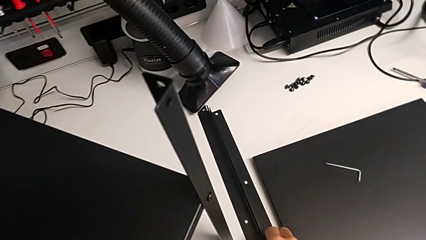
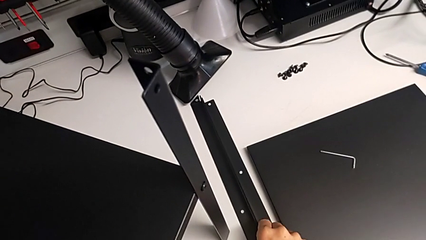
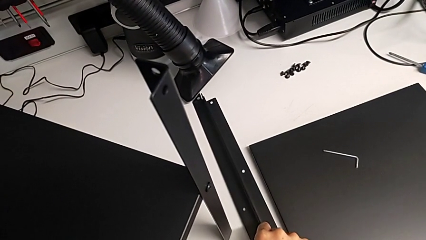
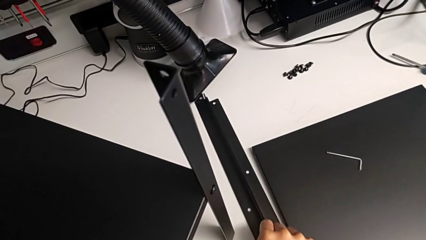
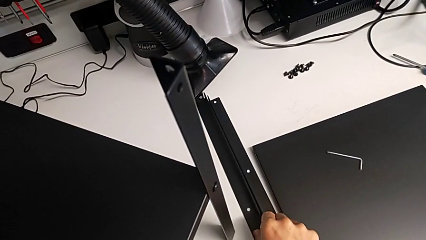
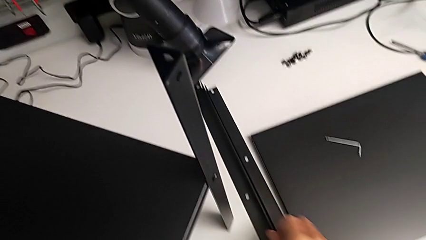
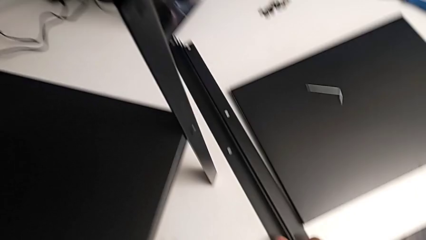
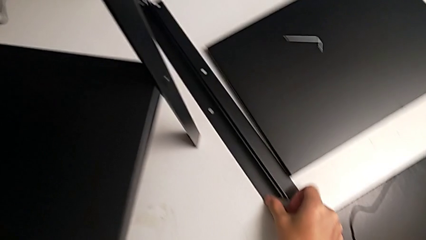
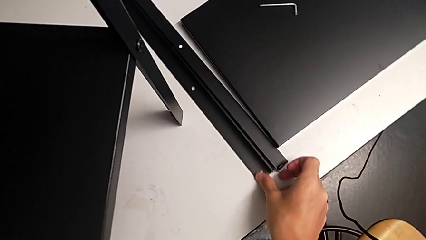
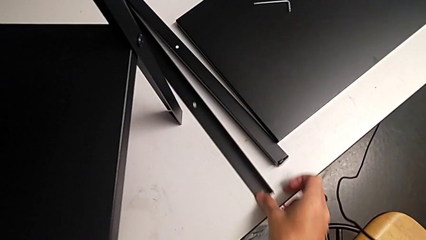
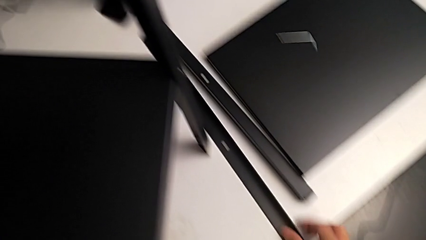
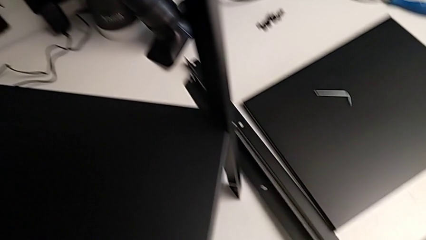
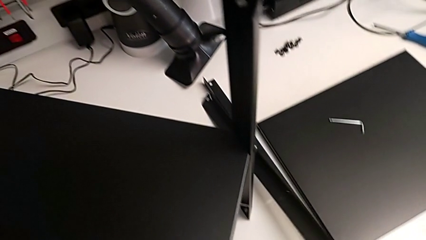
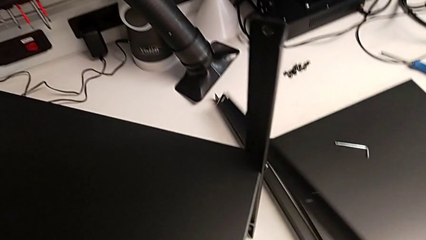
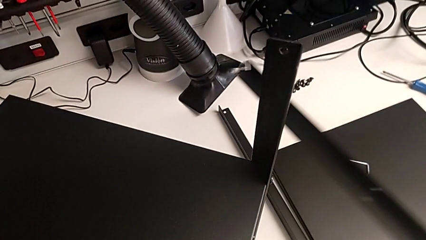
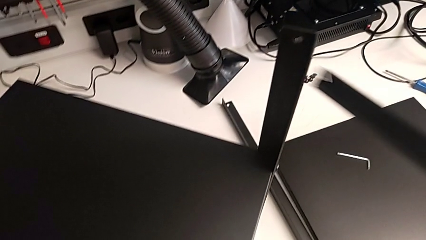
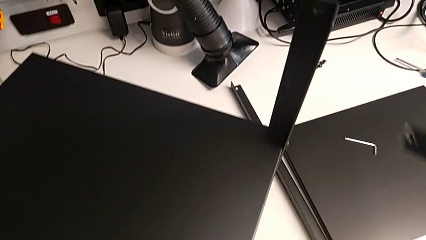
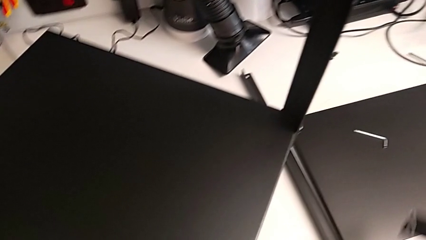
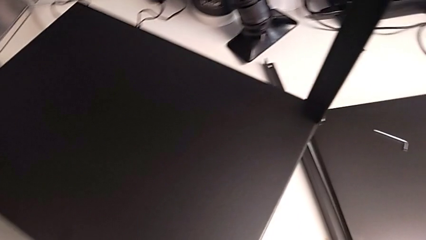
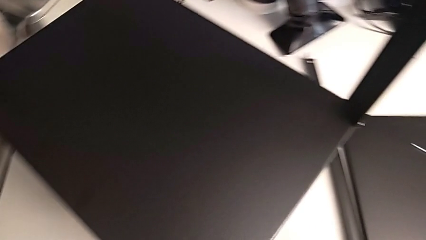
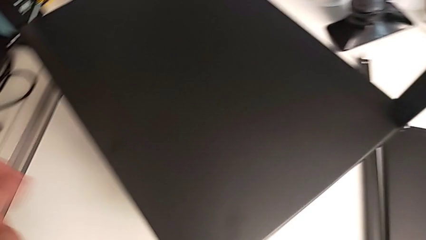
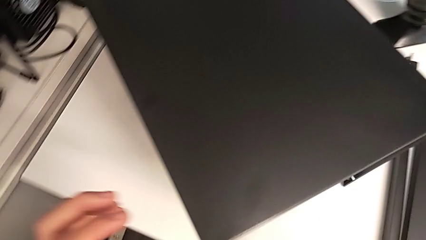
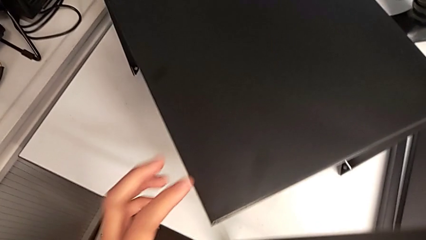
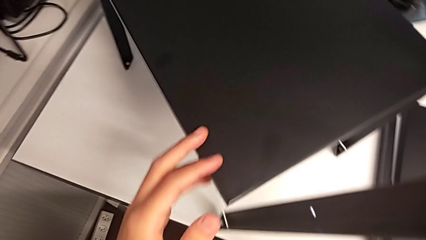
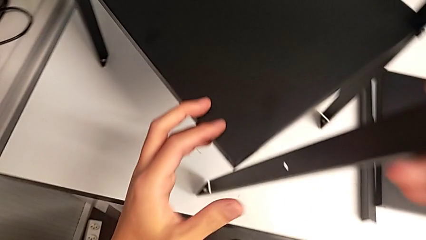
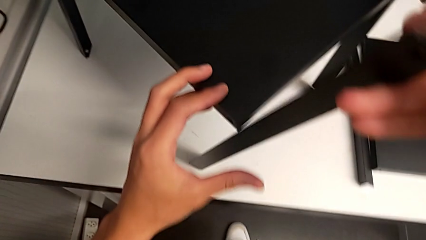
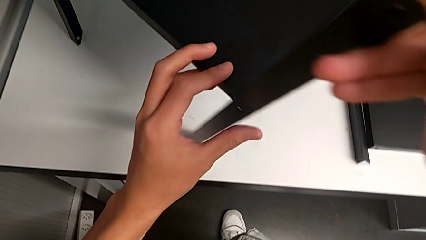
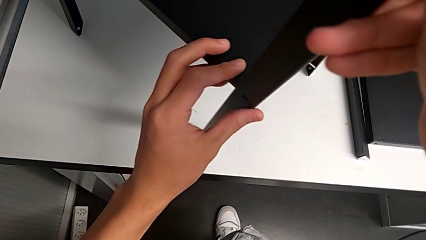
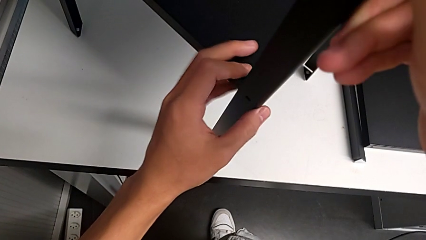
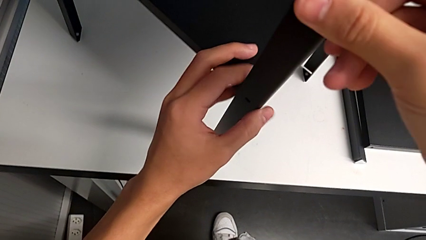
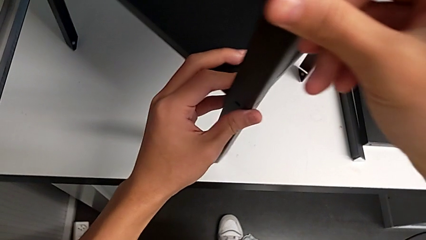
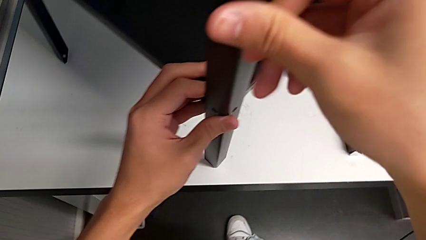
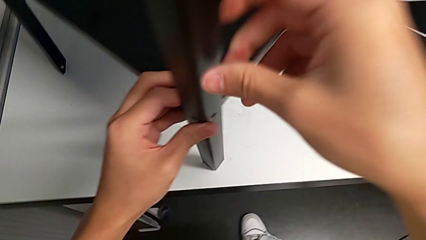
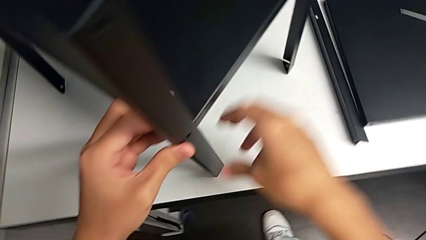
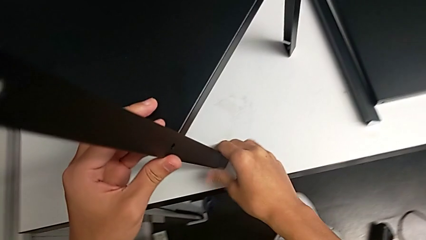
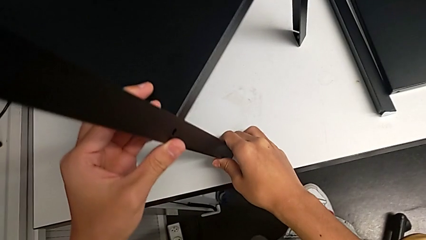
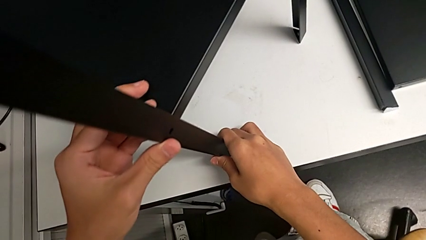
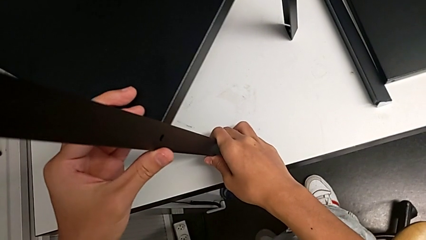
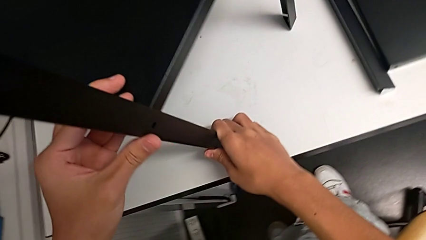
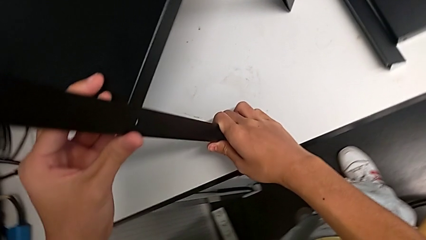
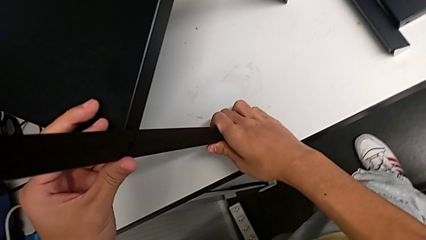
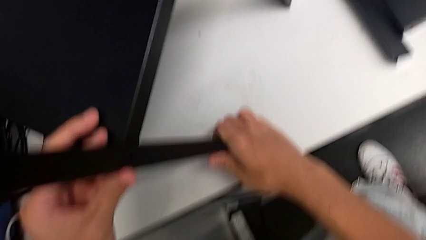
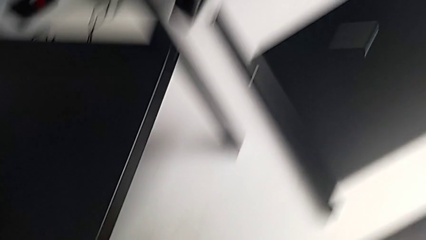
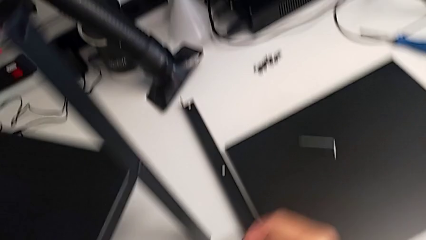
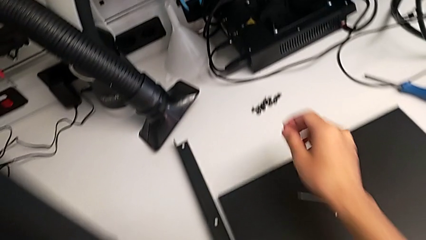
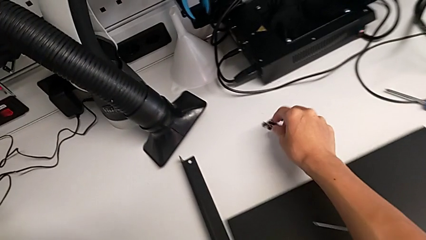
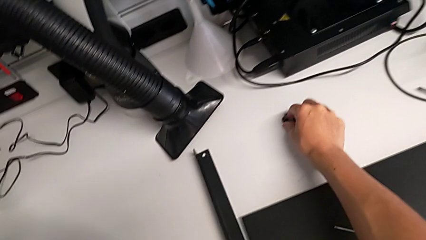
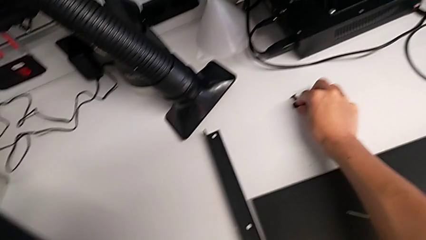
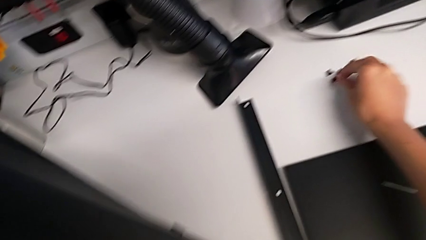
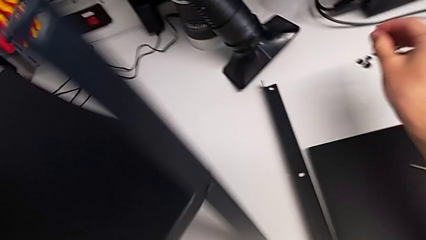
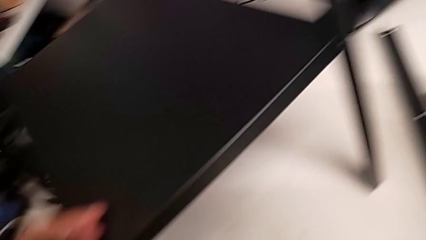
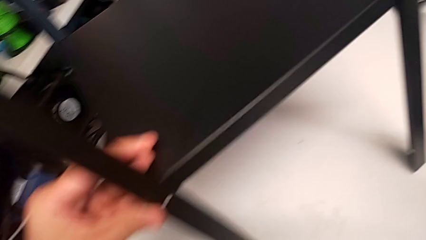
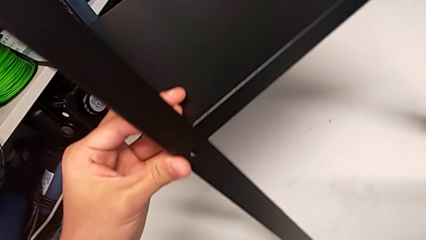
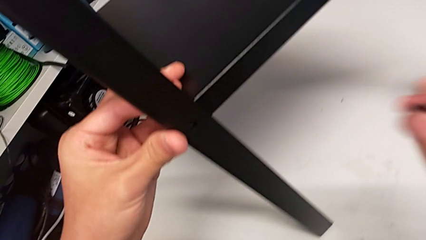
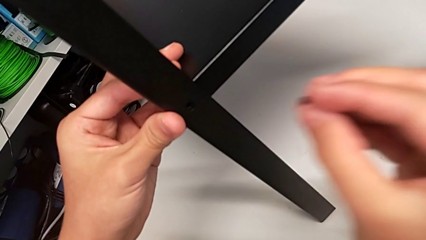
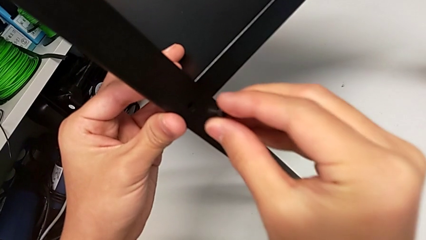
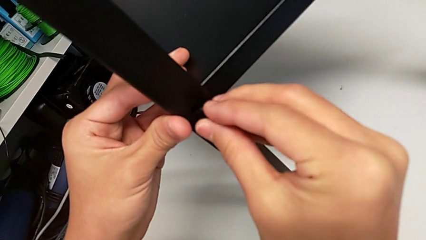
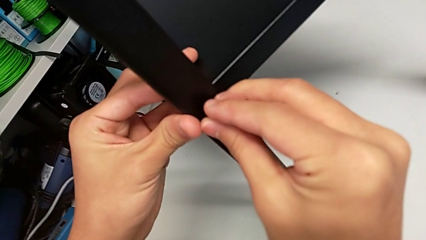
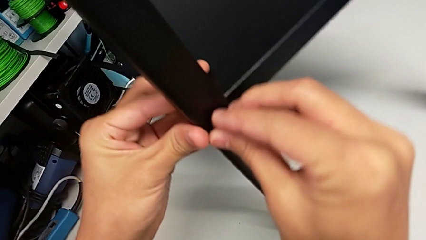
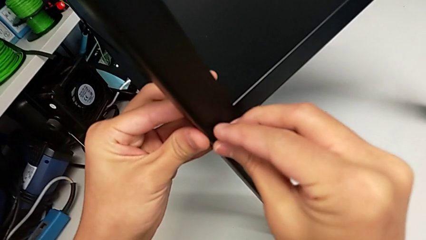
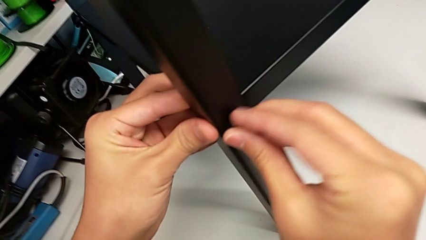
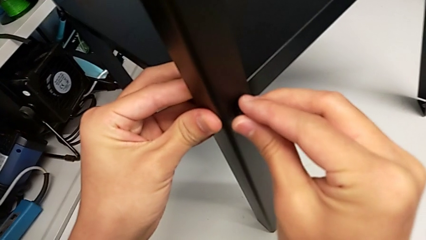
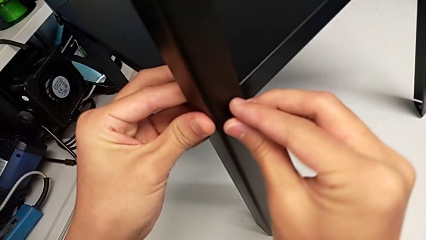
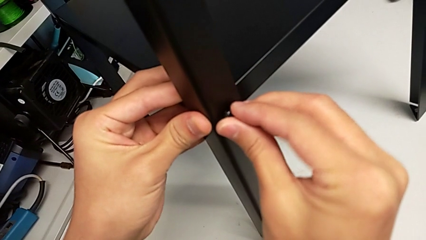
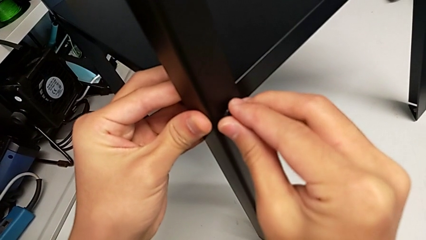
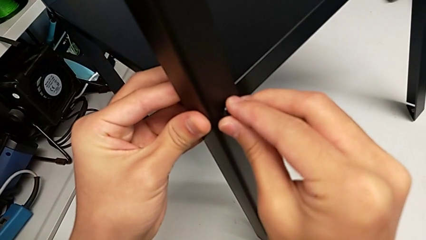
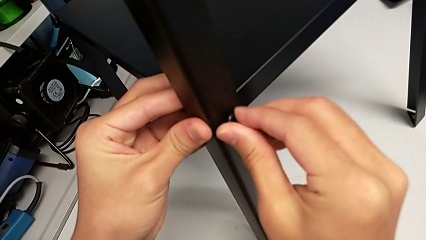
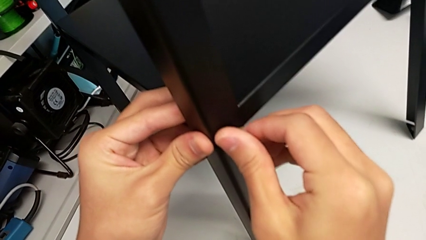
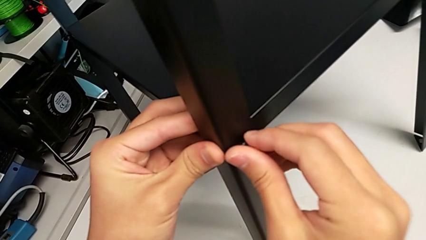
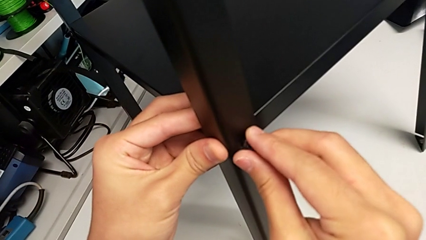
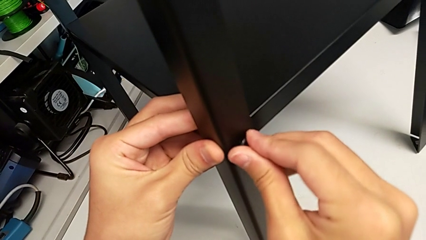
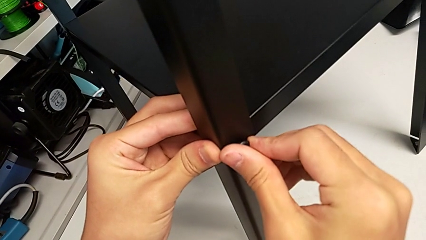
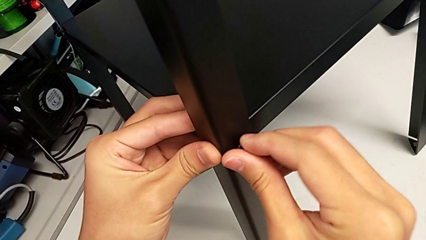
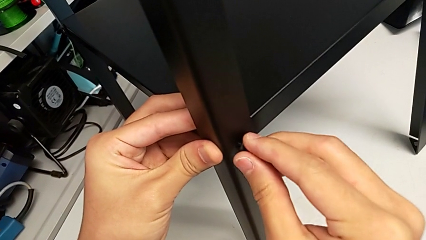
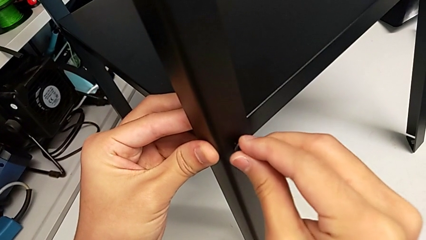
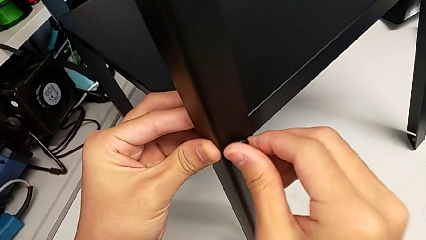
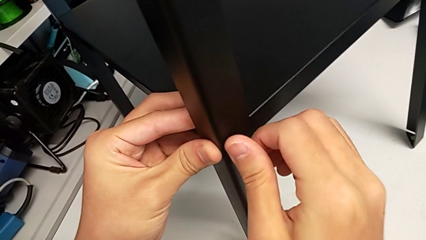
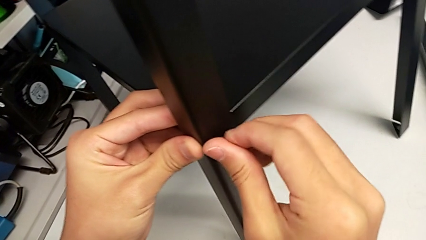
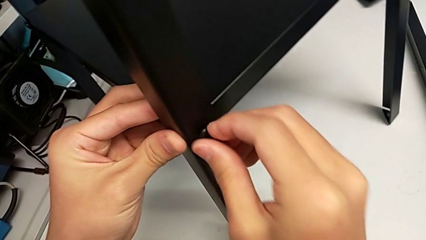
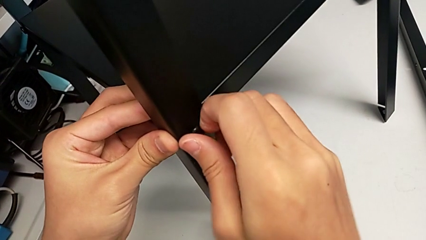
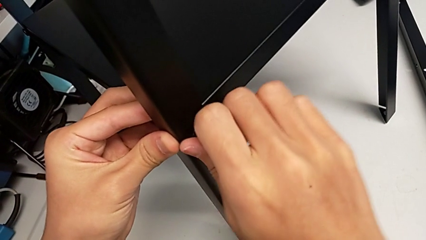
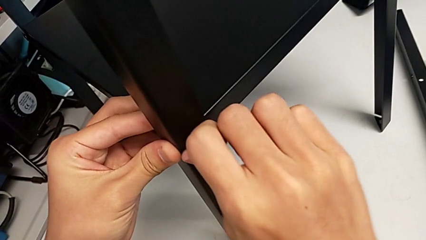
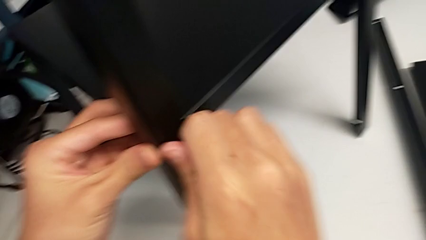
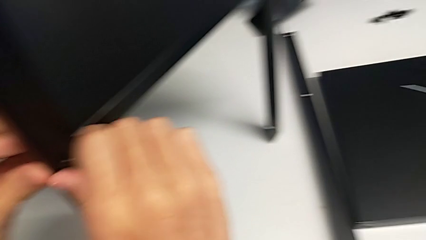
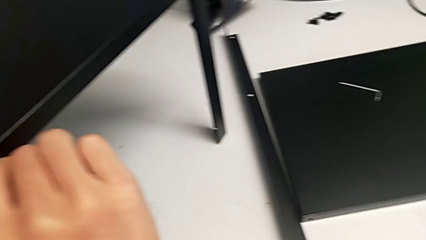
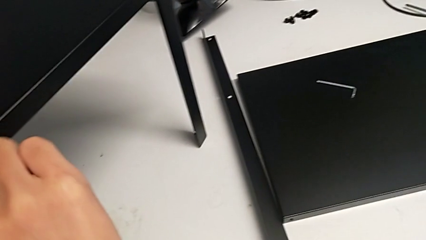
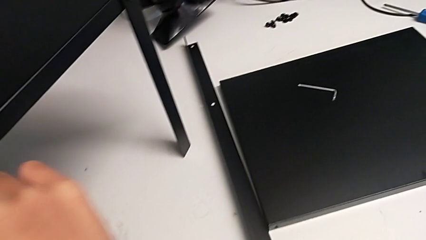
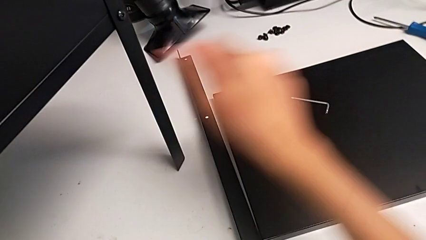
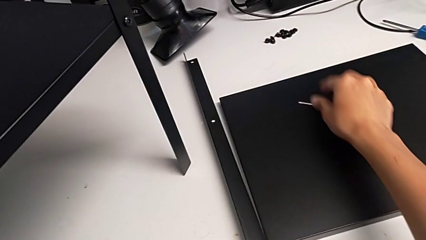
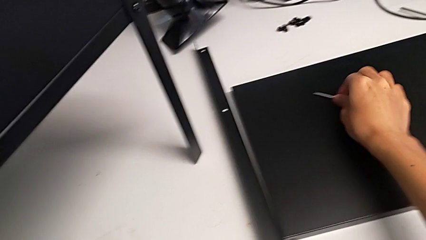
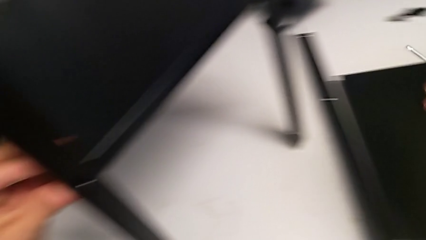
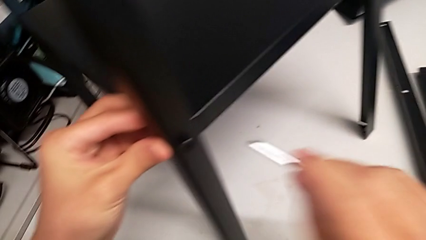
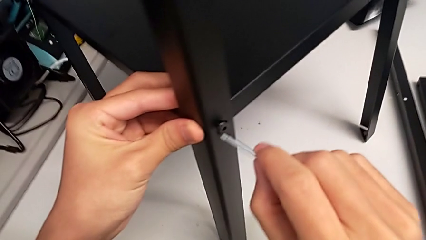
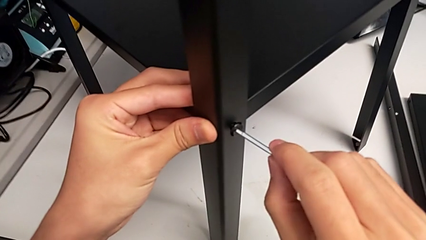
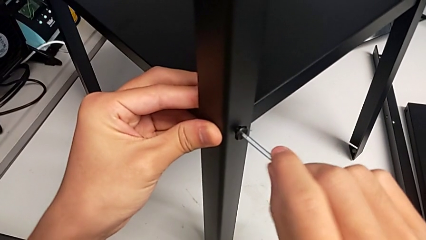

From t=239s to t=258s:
The camera wearer is screwing the third leg of the shelf. They grab the leg, lift it, align it, grab the hex socket head, insert it, screw it, grab the Allen wrench and insert it.
